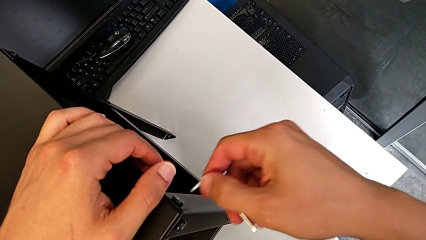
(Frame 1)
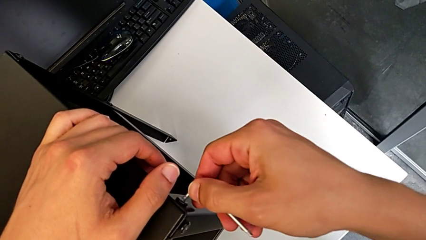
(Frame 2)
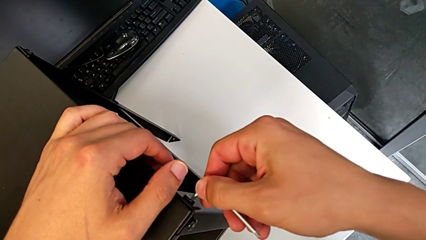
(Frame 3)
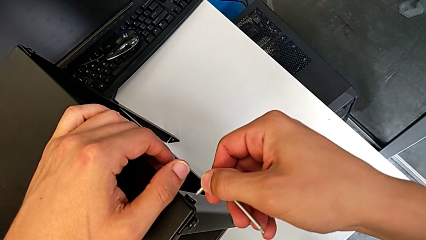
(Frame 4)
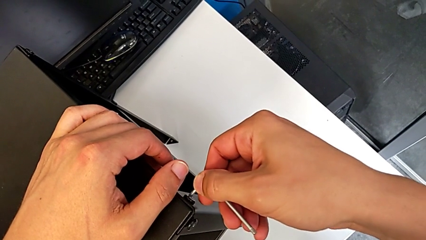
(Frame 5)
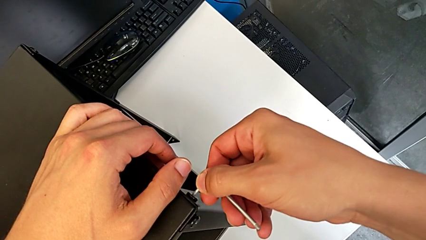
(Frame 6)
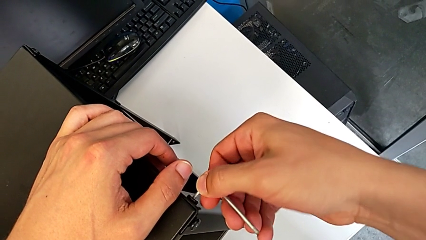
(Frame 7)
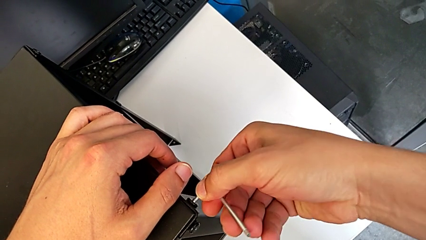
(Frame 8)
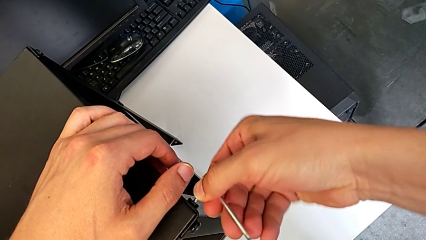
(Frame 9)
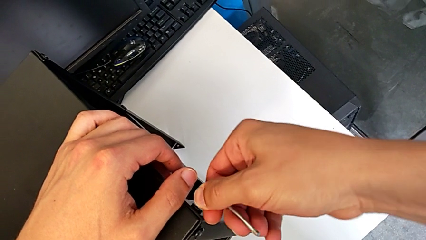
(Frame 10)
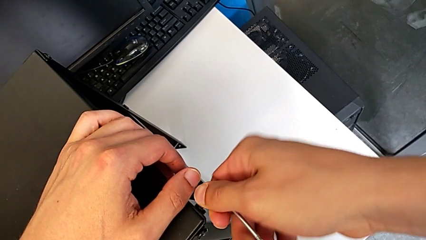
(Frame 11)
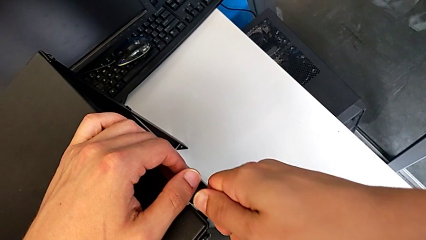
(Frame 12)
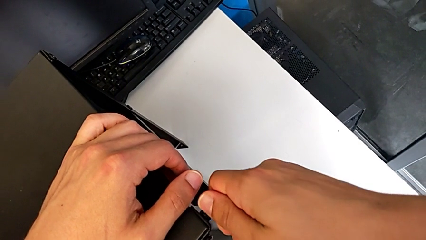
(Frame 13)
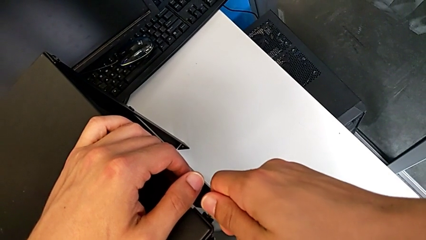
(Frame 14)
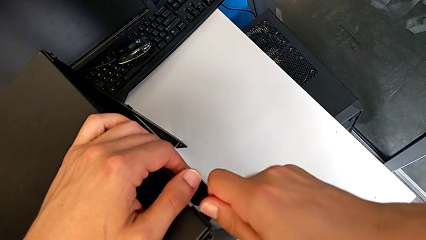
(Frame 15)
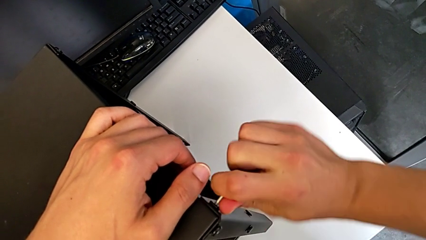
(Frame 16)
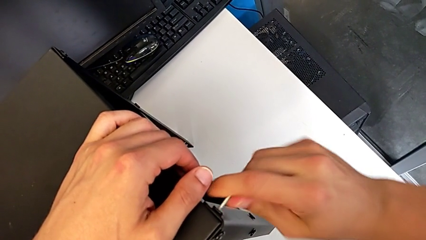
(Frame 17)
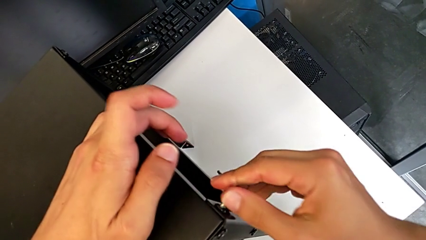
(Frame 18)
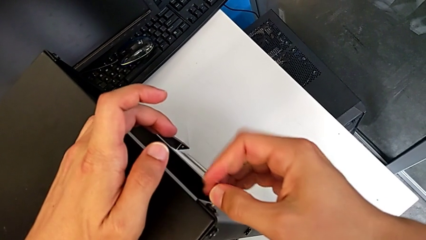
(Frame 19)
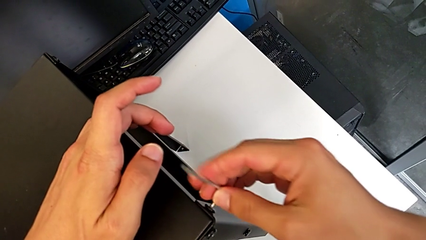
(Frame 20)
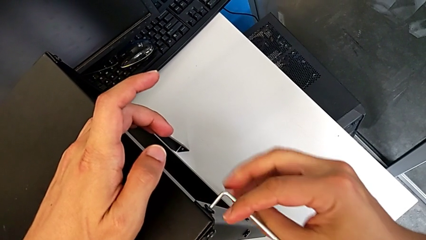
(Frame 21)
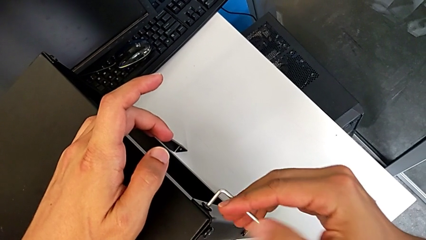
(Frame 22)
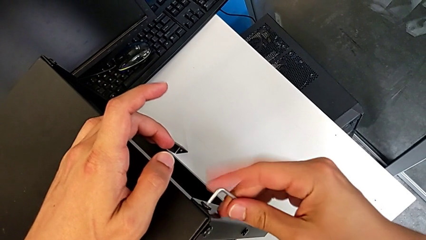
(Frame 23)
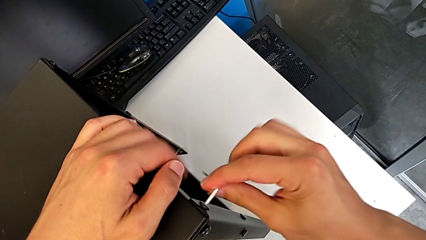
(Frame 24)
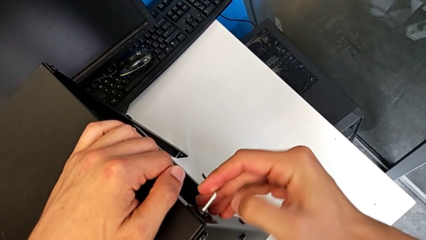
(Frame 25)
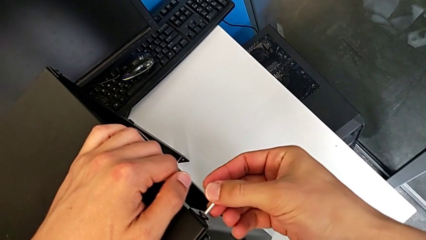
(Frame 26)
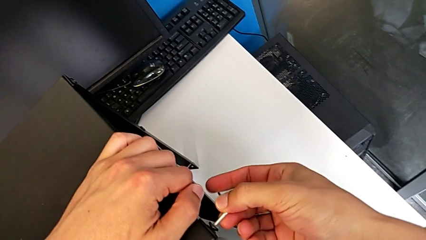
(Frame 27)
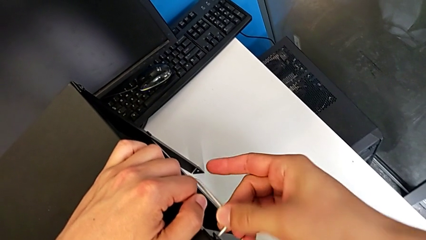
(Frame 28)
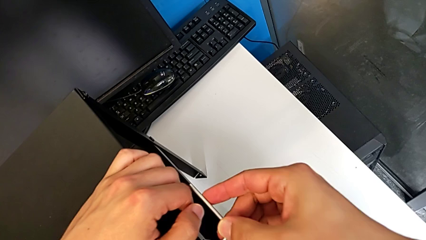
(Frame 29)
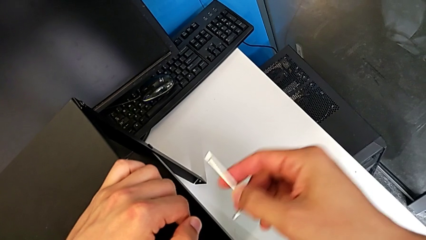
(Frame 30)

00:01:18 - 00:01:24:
The camera wearer is unscrewing the hex socket head of the third leg. They insert the Allen wrench, unscrew the hex socket head and withdraw the Allen wrench.

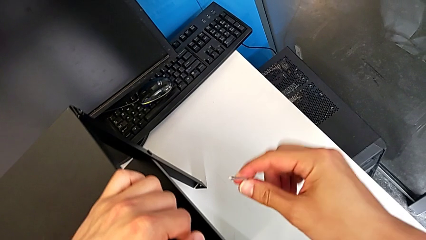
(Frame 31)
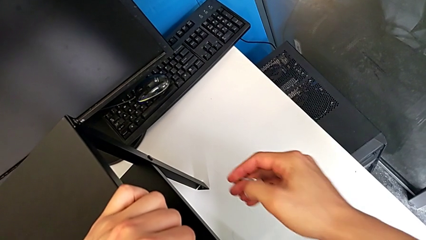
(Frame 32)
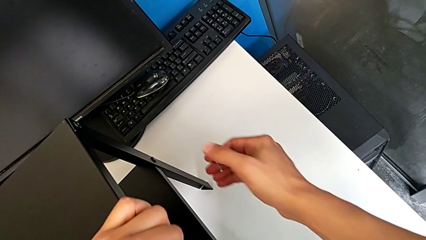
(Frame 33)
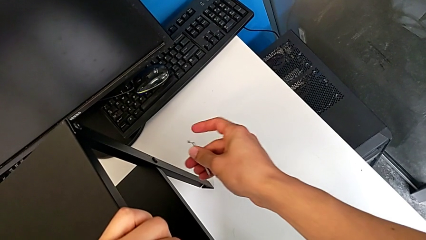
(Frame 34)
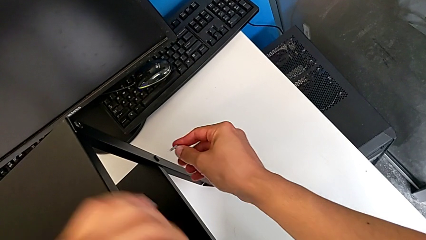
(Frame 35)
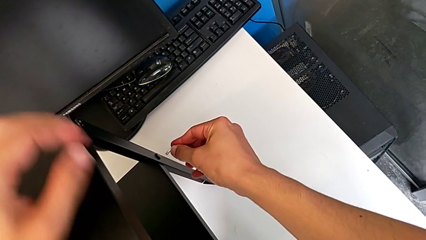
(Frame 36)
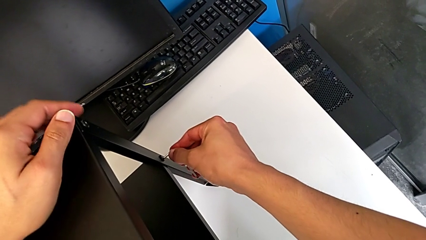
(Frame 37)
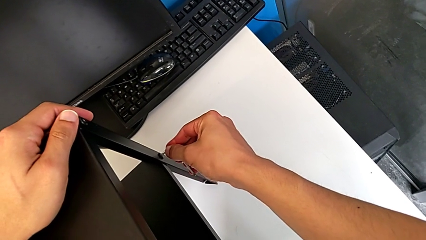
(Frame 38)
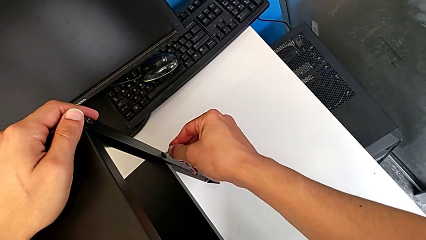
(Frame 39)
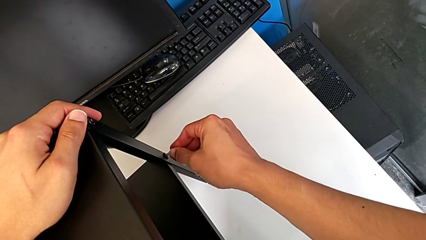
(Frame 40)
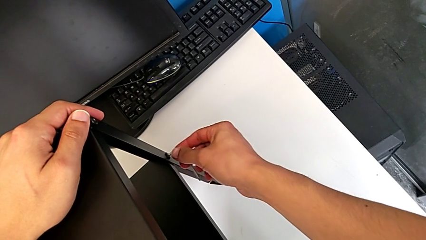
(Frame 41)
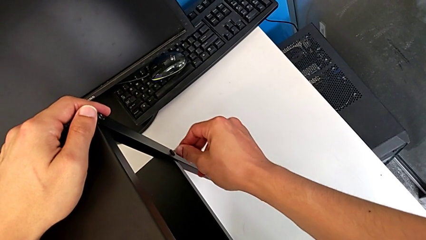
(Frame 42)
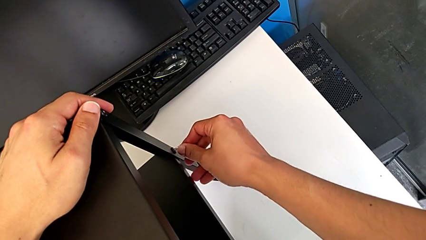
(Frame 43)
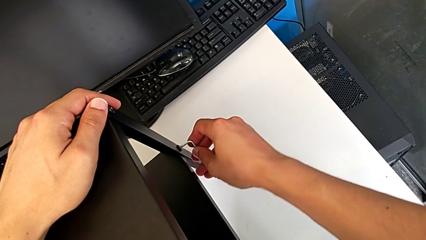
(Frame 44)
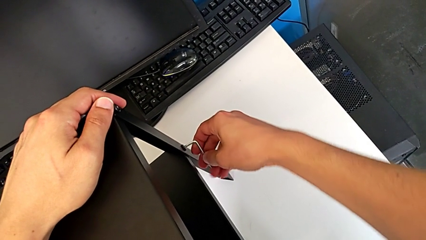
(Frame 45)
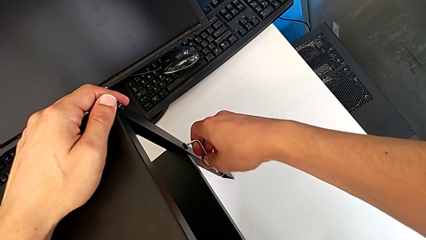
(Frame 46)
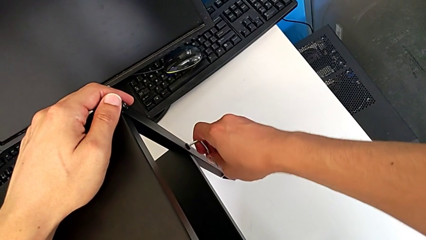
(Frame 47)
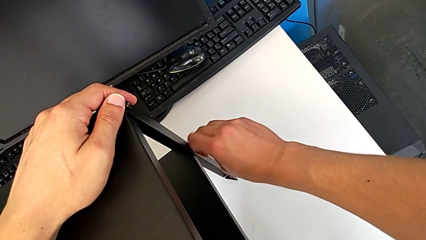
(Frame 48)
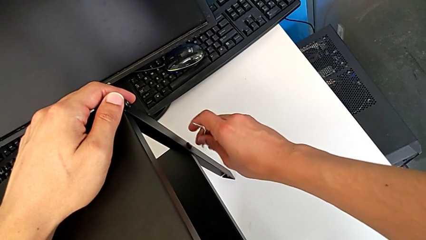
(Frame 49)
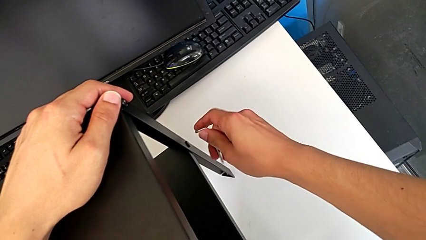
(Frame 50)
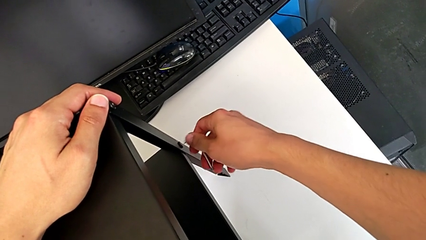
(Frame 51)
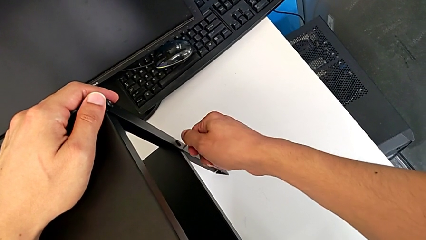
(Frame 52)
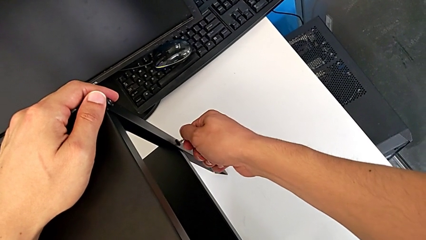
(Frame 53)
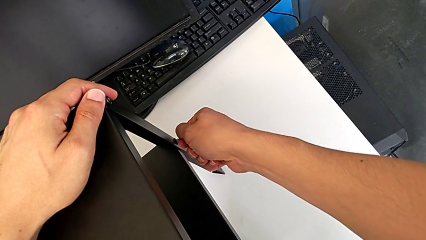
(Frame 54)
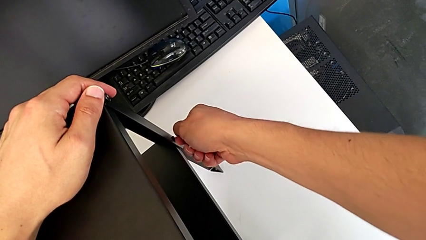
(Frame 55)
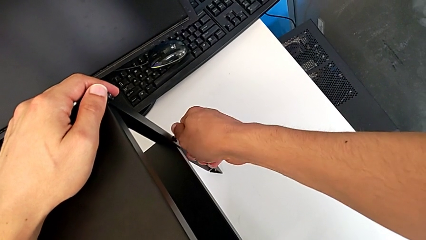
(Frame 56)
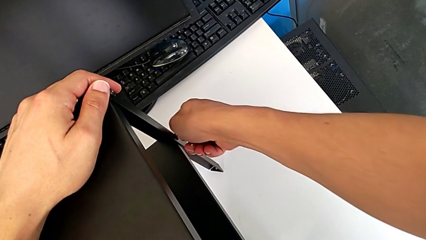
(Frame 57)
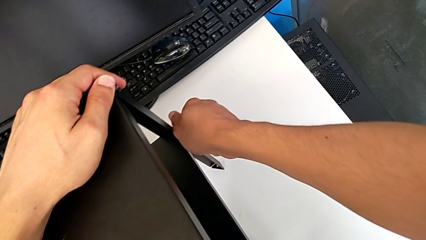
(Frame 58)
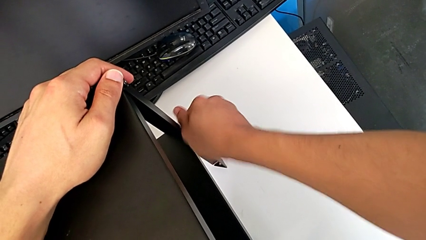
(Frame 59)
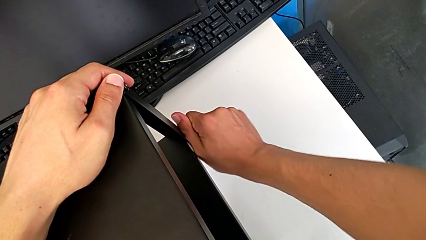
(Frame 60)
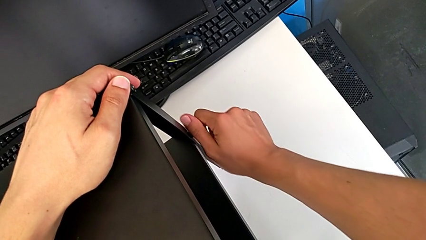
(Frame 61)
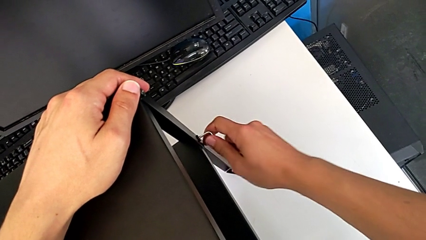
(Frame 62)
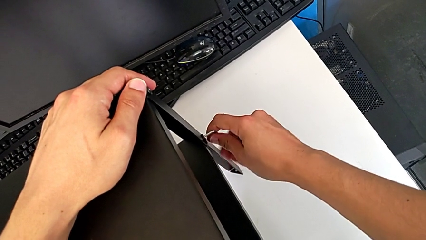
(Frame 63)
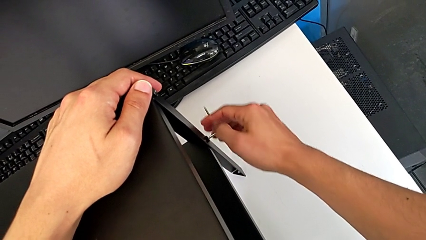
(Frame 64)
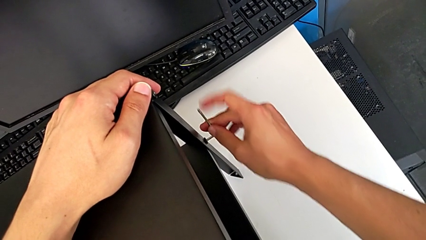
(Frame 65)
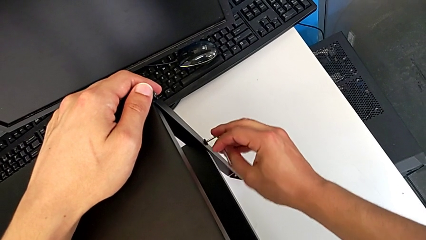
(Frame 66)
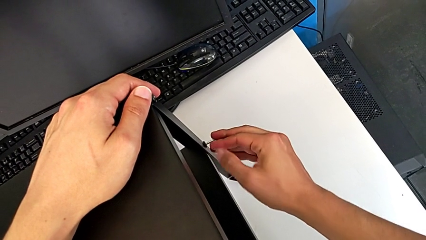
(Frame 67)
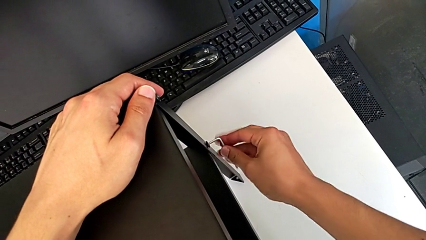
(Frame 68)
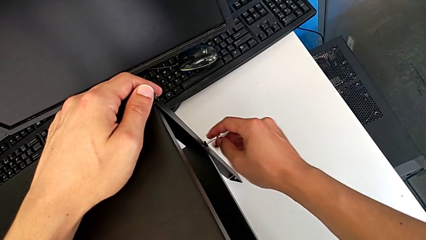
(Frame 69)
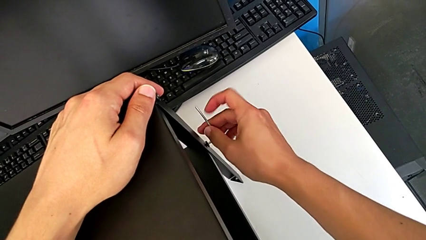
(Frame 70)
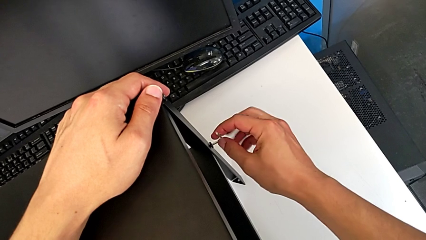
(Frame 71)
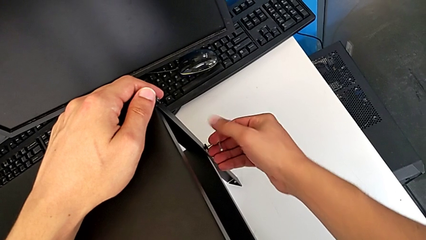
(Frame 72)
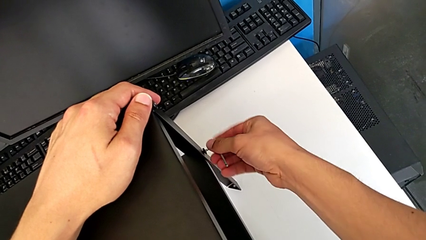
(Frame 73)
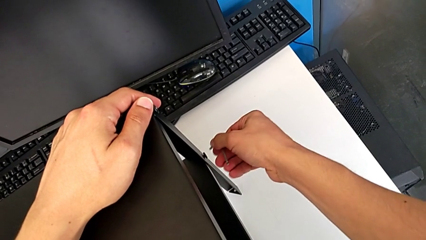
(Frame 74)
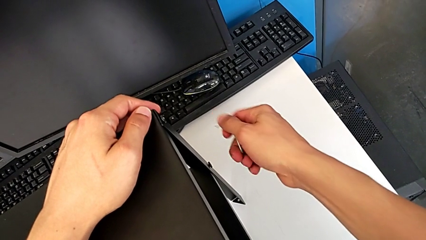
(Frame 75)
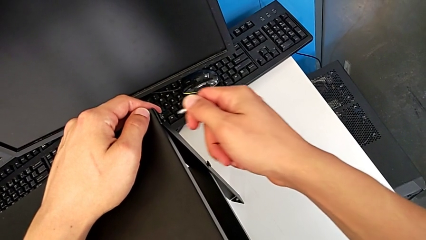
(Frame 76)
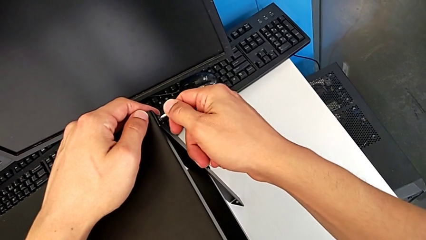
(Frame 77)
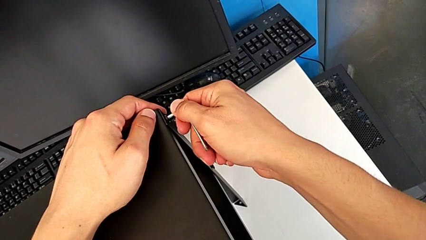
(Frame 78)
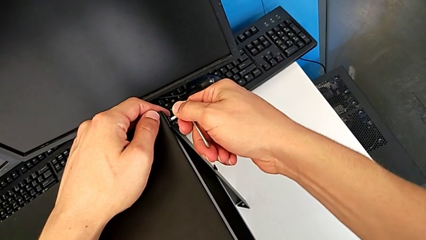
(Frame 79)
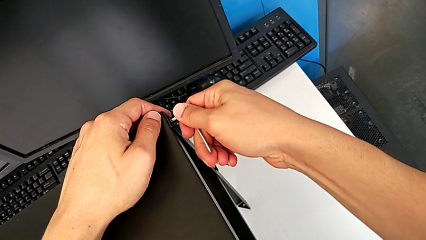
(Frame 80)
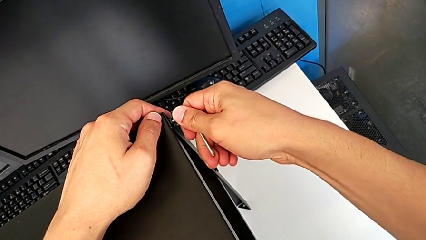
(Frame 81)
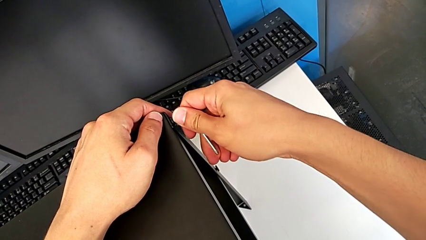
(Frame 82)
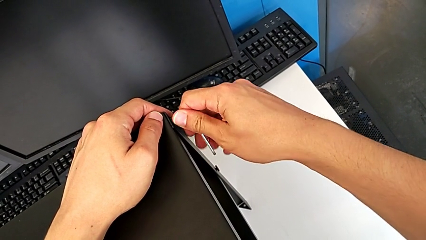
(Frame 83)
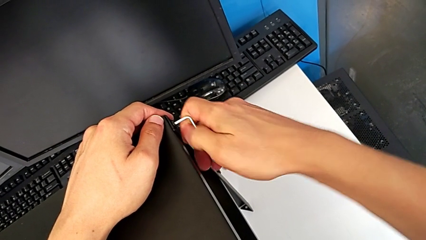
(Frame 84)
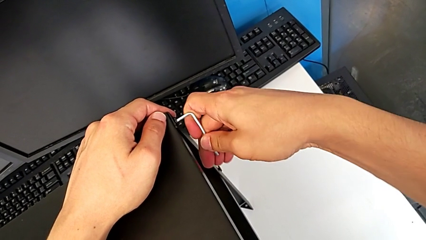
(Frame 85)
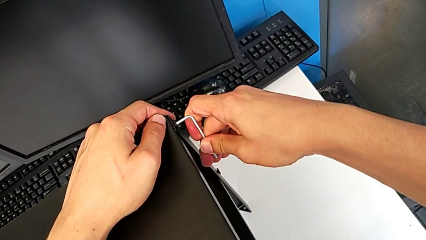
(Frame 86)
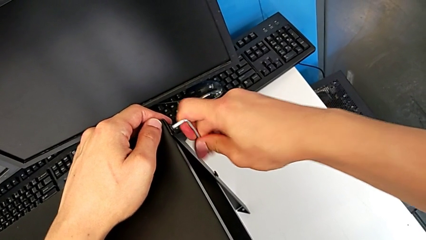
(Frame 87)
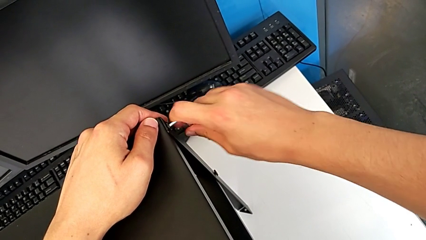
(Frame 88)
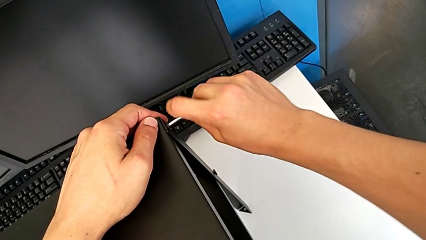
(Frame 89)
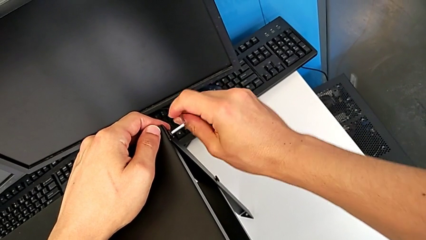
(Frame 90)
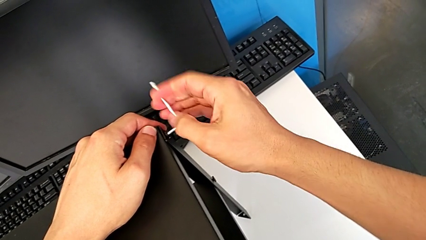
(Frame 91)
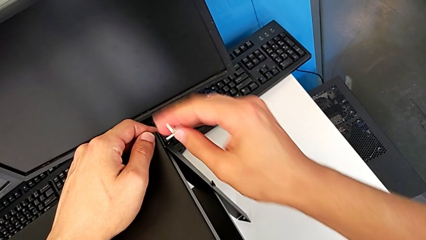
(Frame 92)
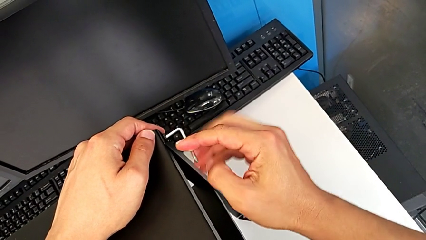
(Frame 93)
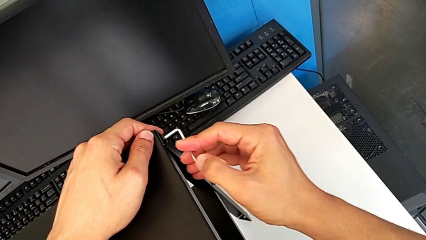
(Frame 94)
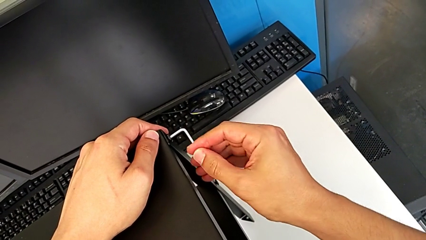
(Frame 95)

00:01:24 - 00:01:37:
The camera wearer is unscrewing the hex socket head of the fourth leg. They insert the Allen wrench, unscrew the hex socket head, withdraw the Allen wrench, insert it and begin to unscrew the hex socket head.
